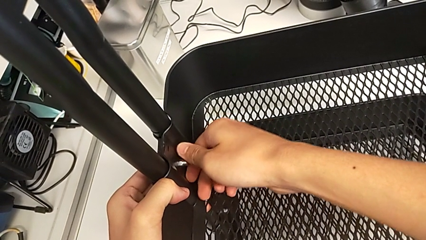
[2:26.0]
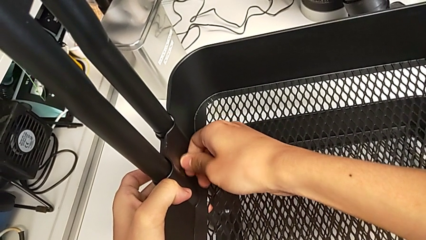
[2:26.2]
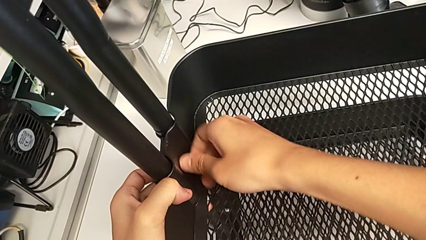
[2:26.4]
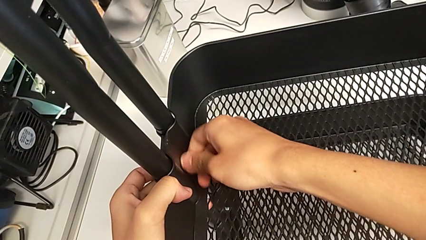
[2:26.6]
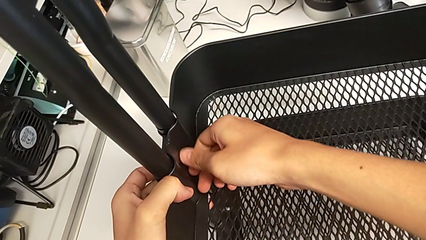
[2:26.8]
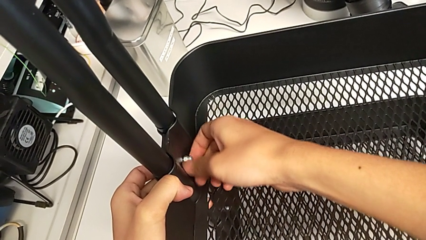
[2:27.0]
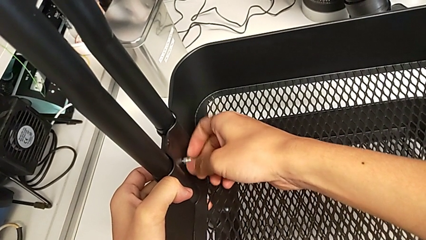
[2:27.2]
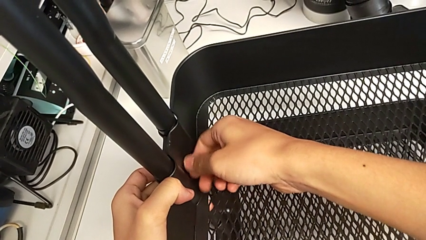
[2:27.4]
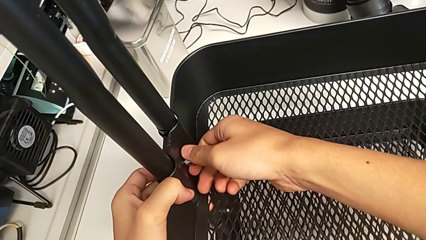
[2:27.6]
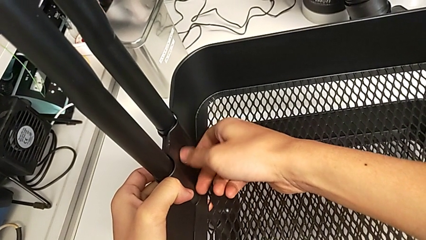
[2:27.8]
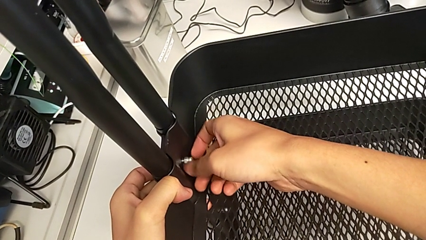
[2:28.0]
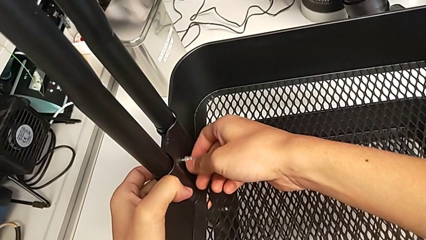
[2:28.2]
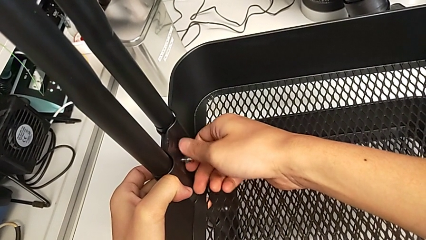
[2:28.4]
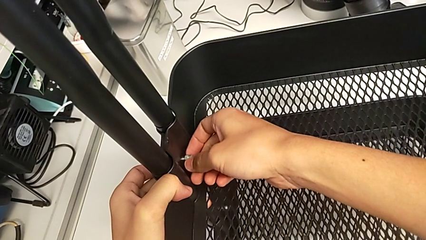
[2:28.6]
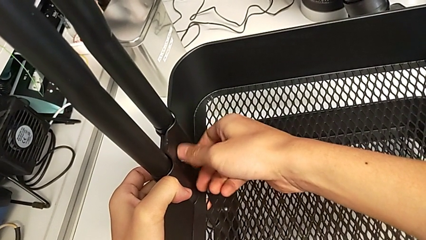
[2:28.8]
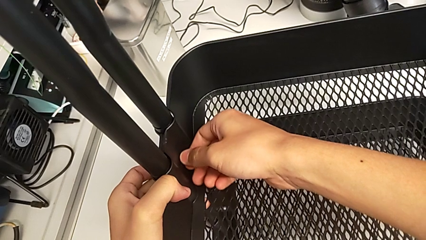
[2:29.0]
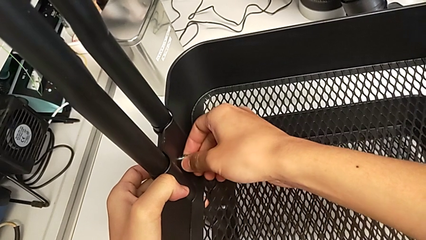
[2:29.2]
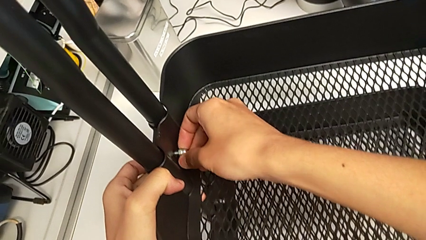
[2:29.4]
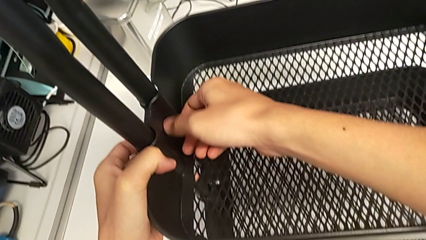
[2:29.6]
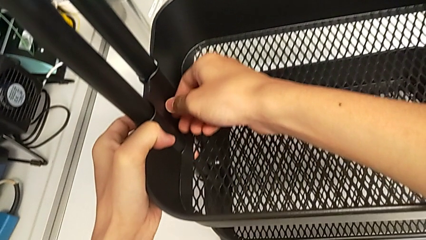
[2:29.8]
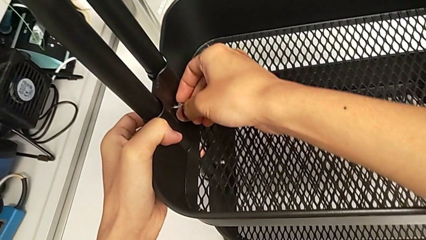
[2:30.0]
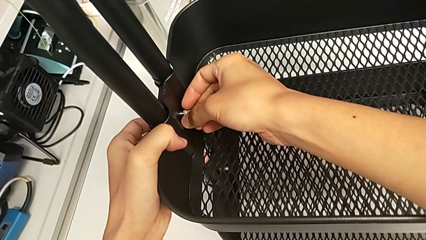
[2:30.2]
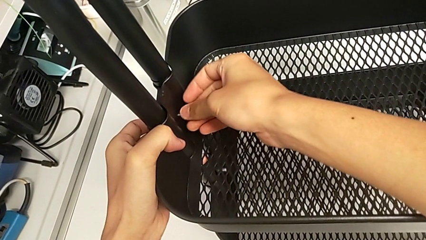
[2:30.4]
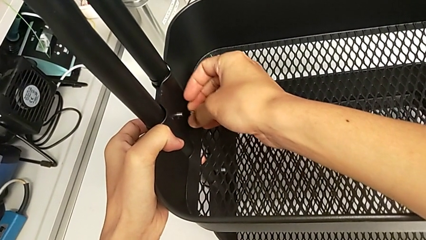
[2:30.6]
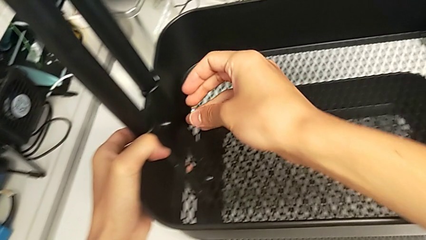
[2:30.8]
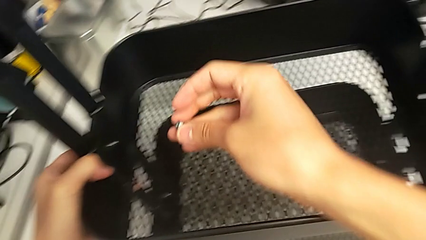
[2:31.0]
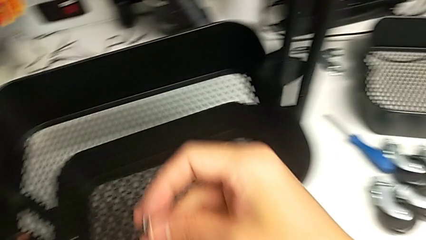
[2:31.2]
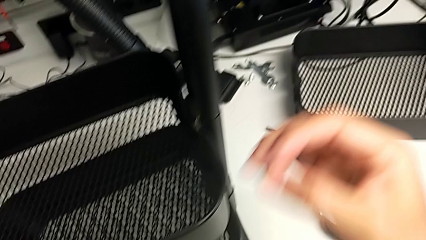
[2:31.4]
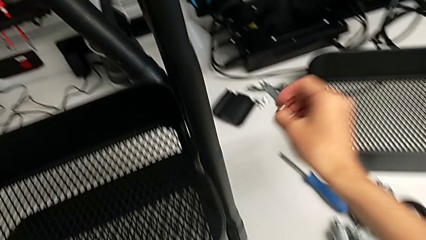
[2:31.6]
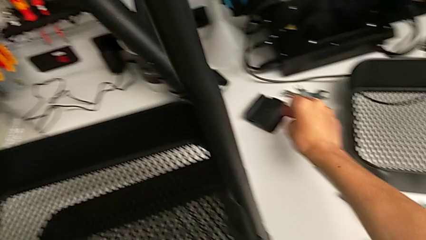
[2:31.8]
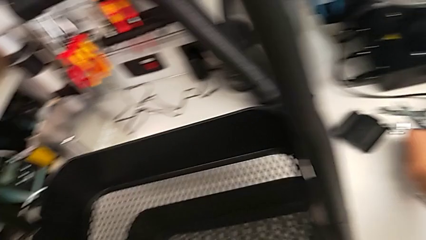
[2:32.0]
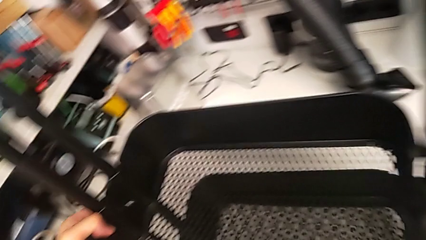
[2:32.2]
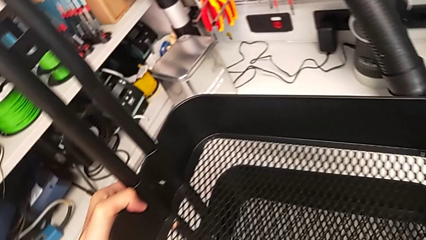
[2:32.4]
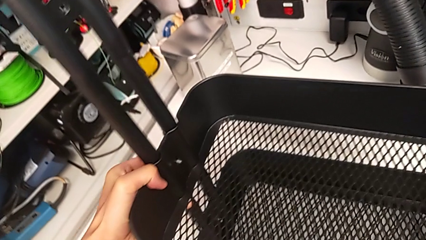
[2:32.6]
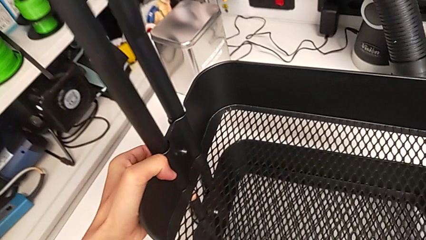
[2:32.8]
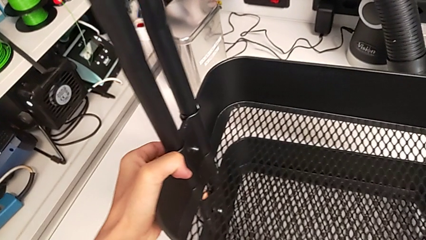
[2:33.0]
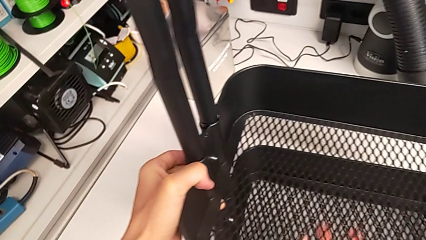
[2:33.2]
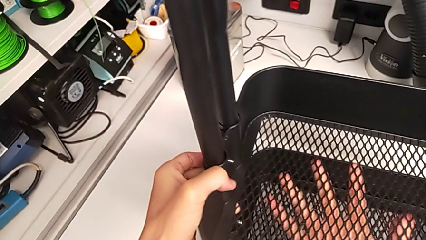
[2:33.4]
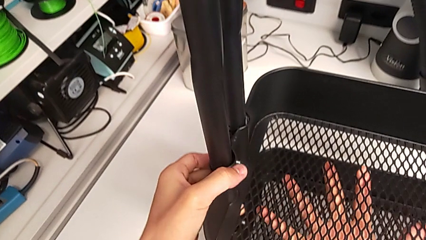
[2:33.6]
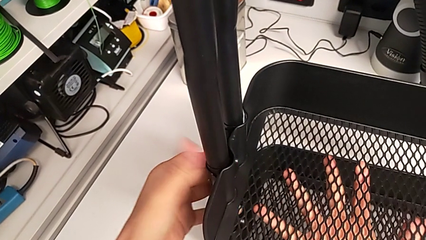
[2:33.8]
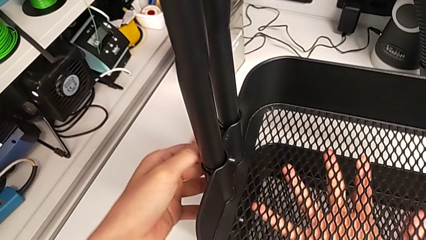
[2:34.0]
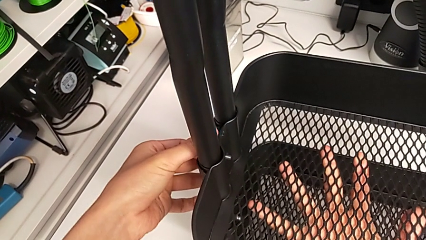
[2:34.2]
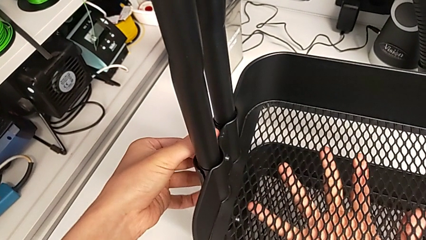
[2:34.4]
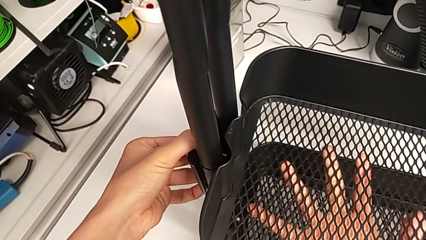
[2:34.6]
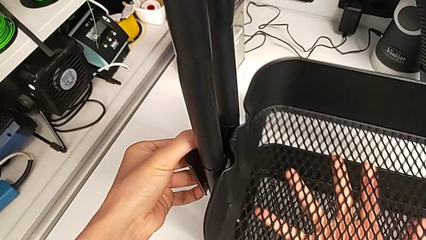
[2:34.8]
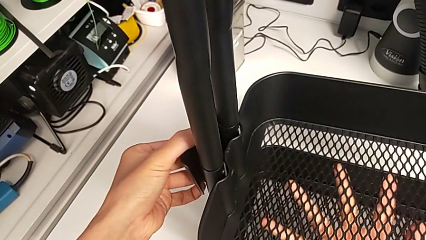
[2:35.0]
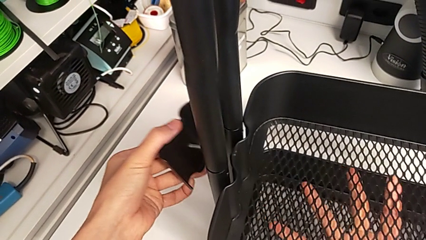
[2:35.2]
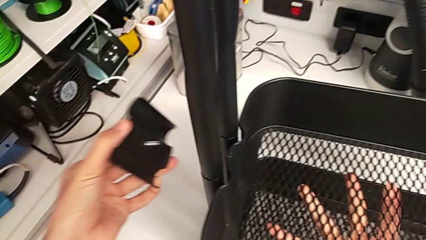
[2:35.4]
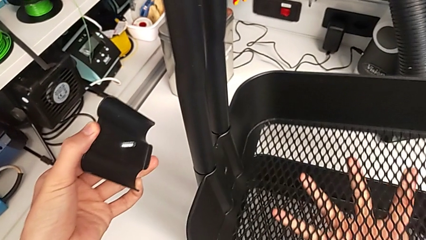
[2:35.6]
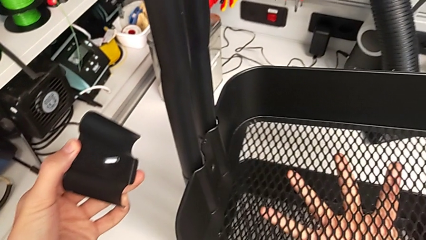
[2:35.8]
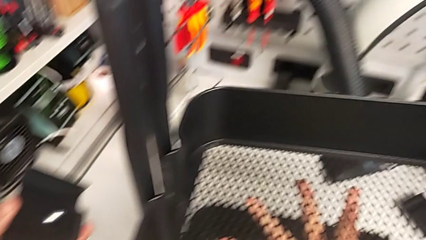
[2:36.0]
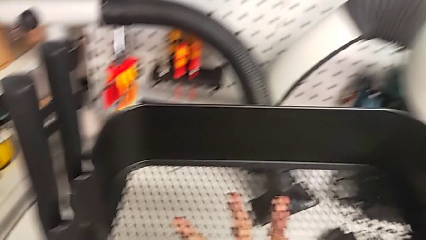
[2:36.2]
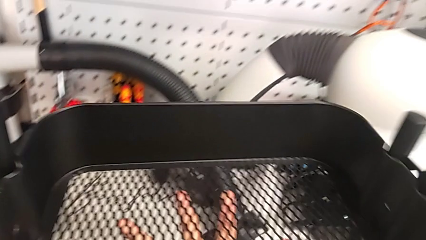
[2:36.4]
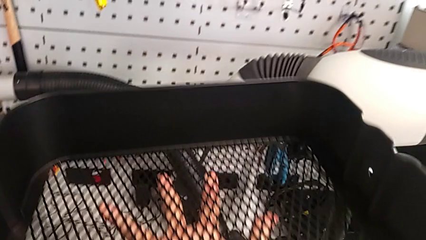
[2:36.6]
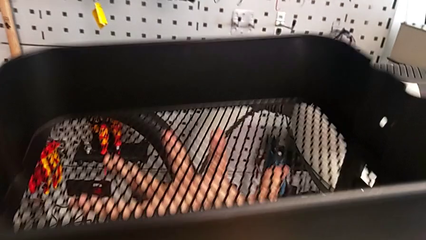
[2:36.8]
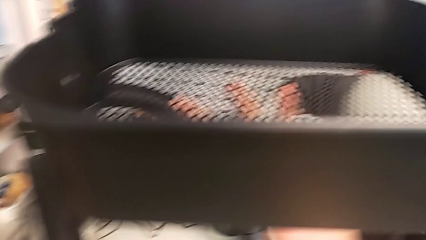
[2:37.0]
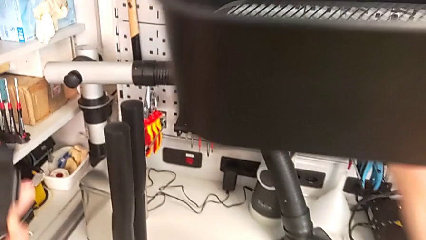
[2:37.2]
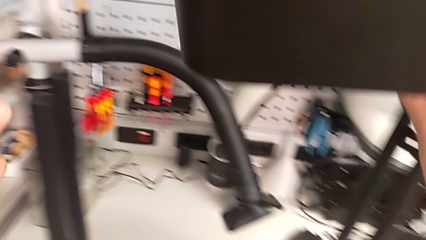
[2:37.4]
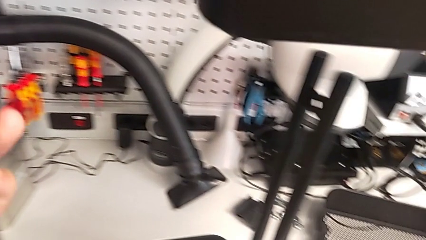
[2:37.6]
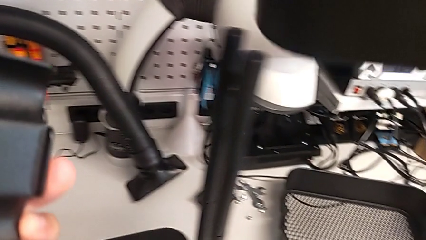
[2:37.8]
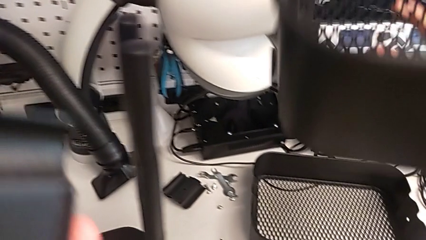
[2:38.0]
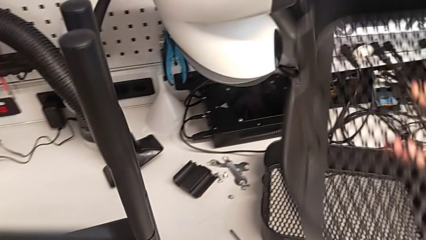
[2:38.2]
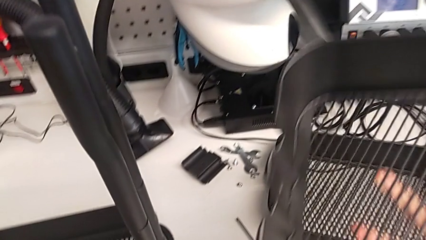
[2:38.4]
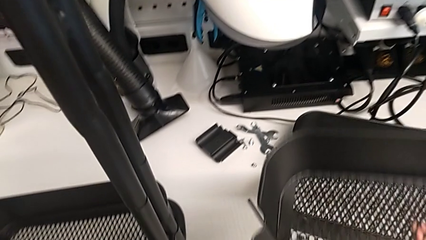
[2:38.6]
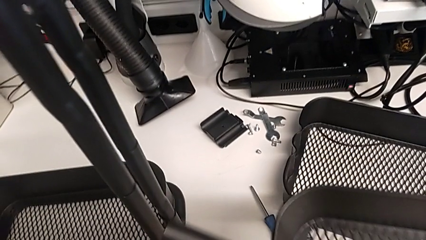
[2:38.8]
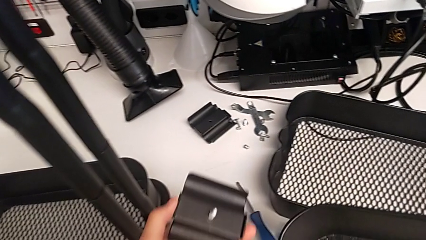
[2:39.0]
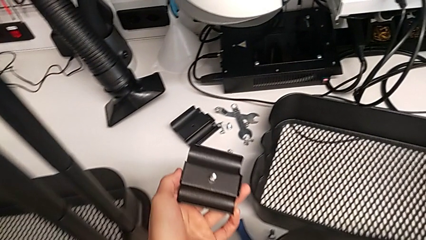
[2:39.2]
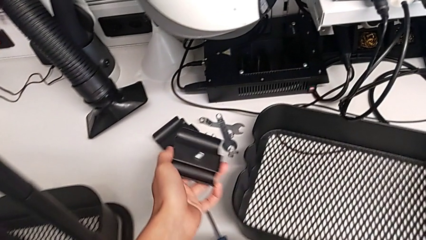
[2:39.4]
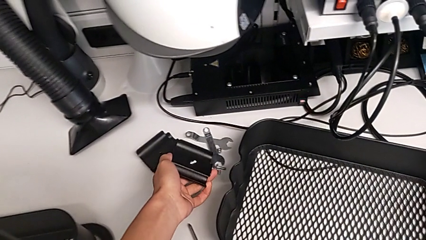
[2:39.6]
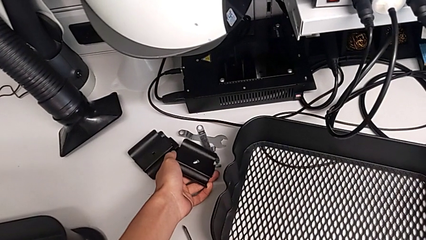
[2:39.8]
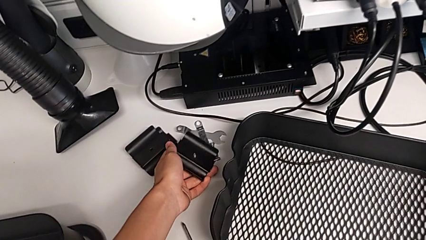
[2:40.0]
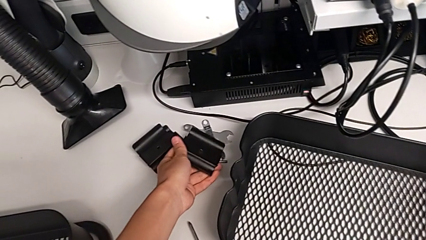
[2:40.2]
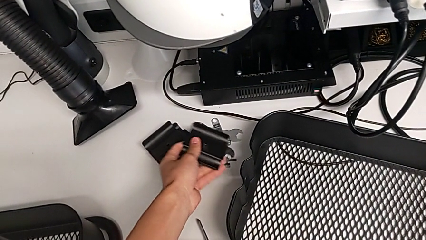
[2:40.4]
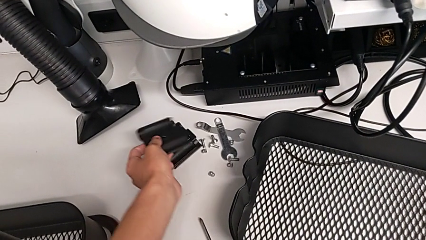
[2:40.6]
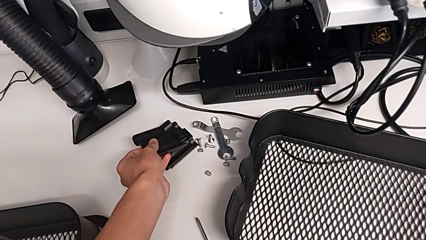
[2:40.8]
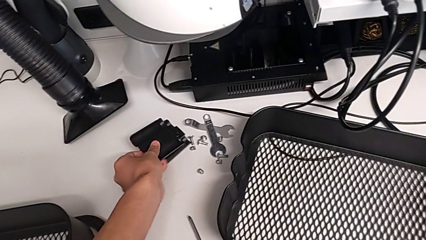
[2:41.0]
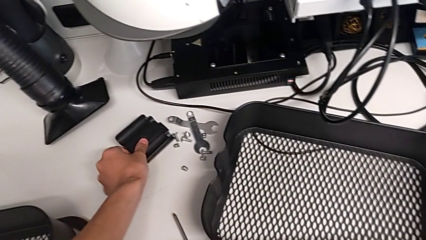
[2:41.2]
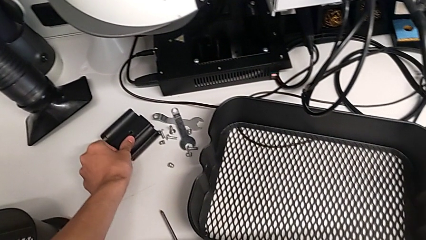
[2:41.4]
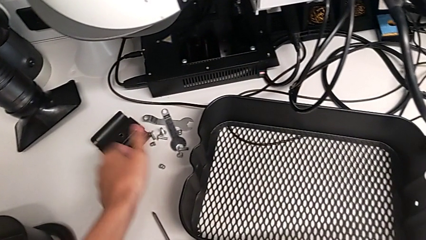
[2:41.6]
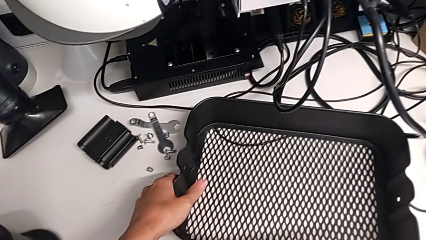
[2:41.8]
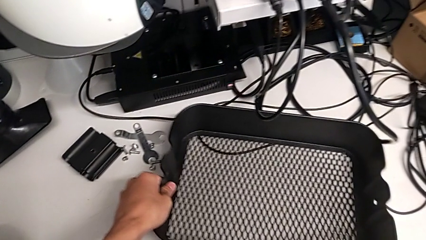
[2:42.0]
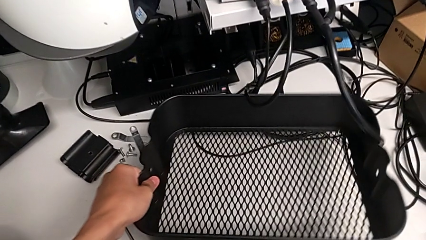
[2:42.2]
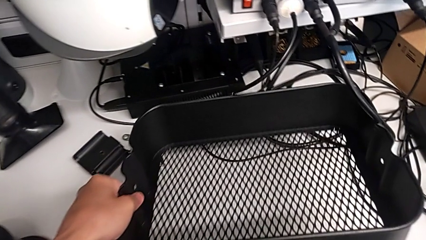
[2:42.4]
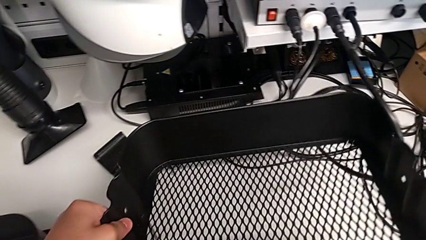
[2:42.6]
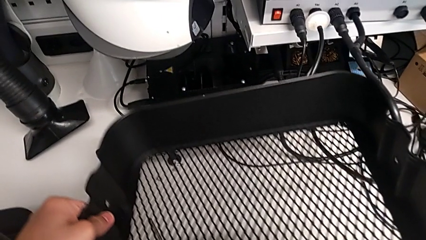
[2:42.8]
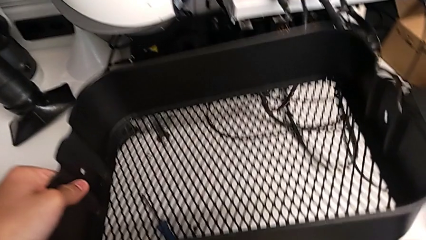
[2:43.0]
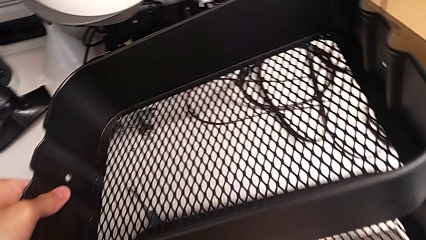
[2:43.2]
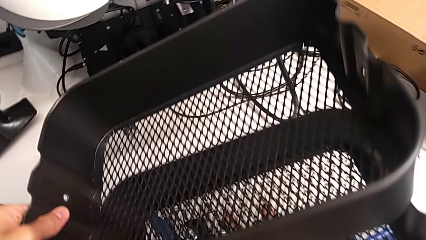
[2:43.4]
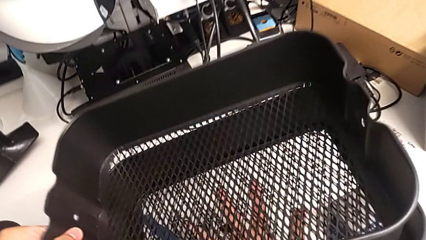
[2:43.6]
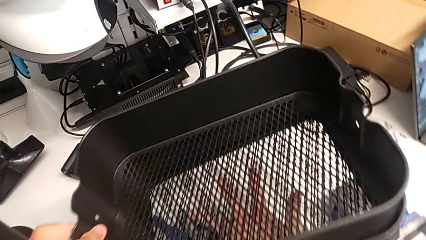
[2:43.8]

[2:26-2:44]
The camera wearer is disassembling the tray in the middle. They keep unscrewing the second hexagon cap nut, withdraw it, place the hexagon cap nut, withdraw the second bracket, slide the middle grid tray and begin to place the second bracket.
